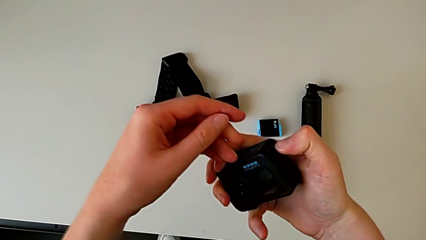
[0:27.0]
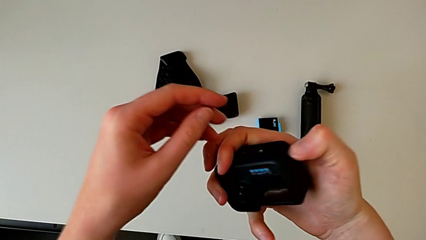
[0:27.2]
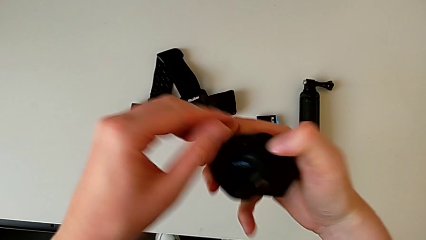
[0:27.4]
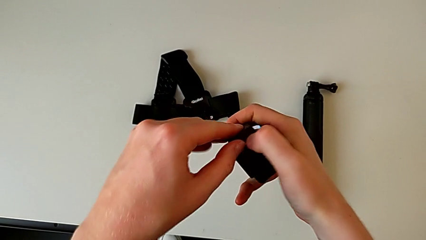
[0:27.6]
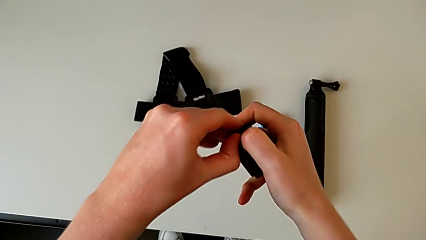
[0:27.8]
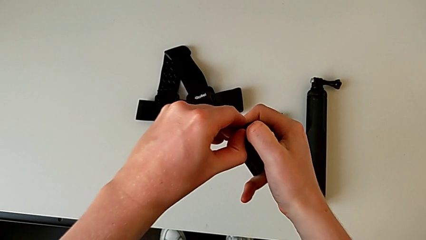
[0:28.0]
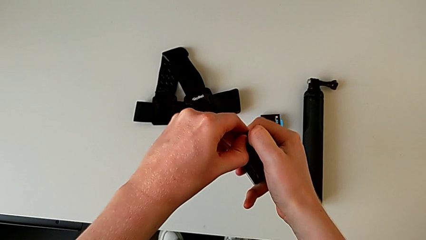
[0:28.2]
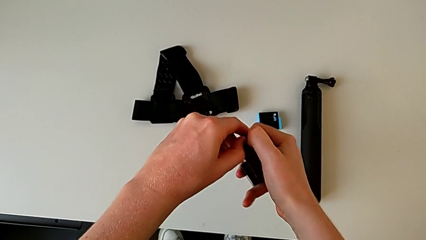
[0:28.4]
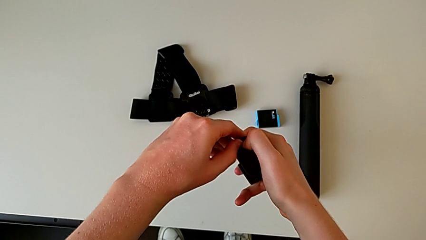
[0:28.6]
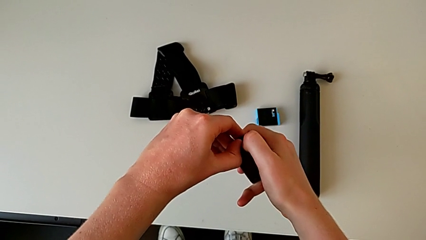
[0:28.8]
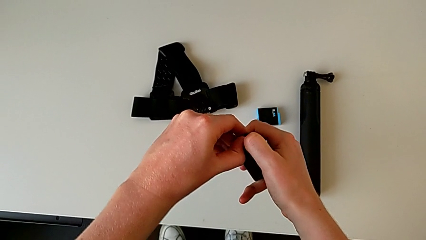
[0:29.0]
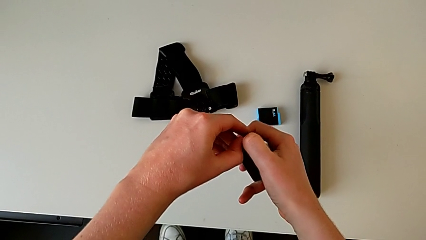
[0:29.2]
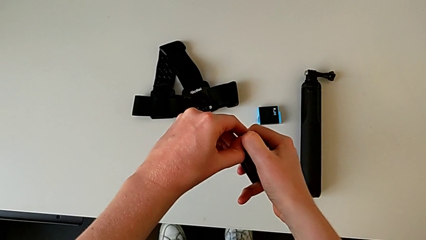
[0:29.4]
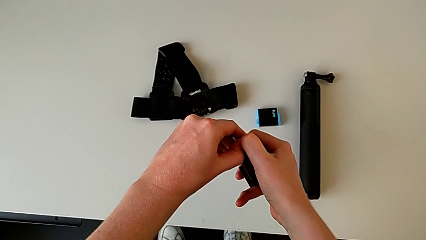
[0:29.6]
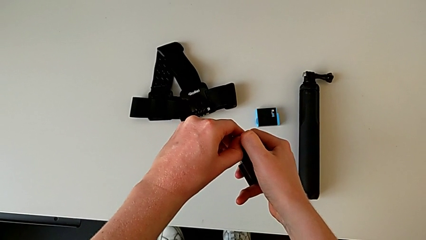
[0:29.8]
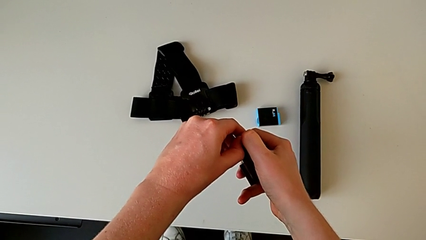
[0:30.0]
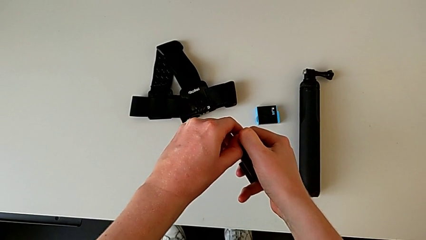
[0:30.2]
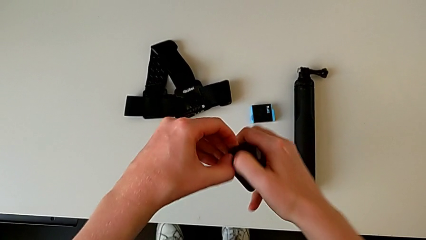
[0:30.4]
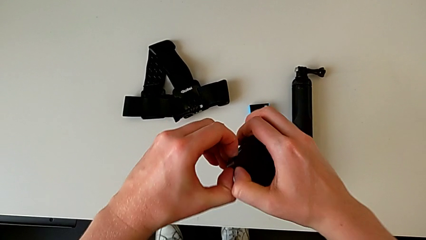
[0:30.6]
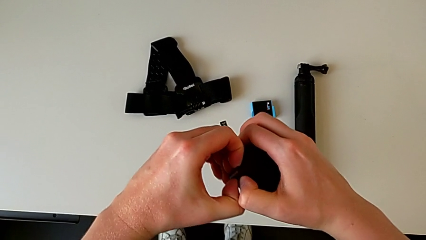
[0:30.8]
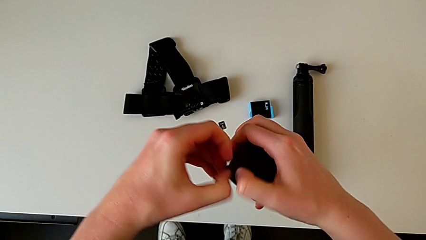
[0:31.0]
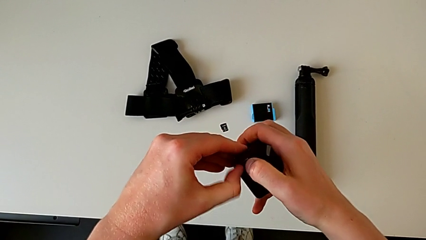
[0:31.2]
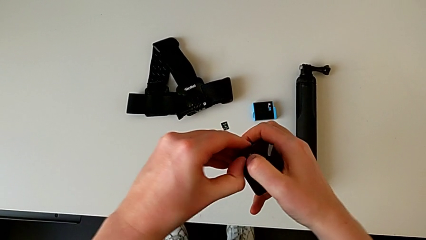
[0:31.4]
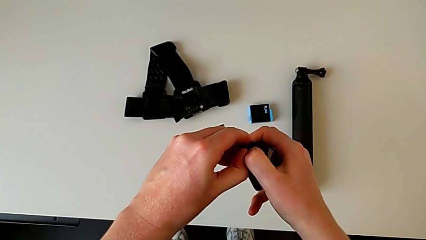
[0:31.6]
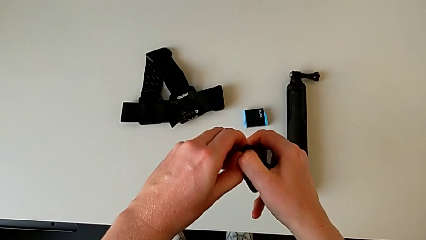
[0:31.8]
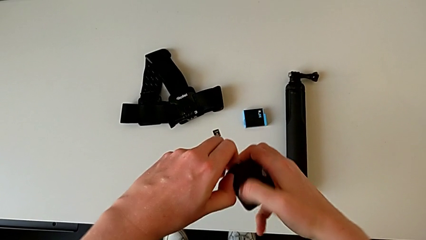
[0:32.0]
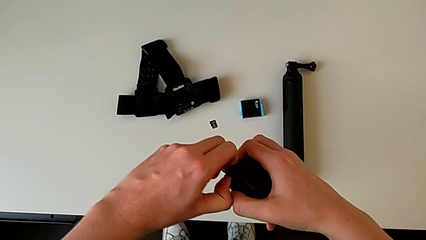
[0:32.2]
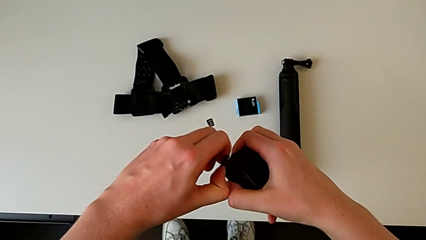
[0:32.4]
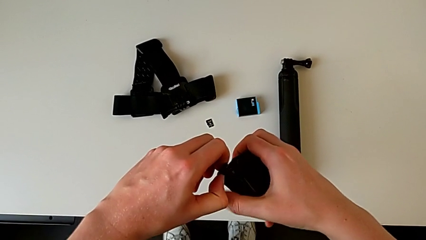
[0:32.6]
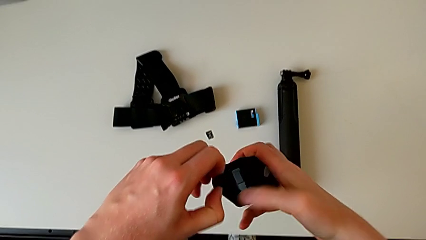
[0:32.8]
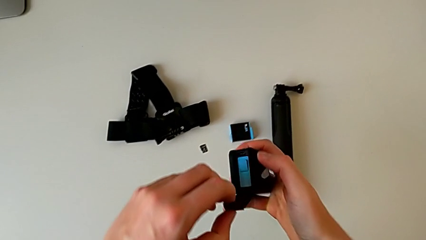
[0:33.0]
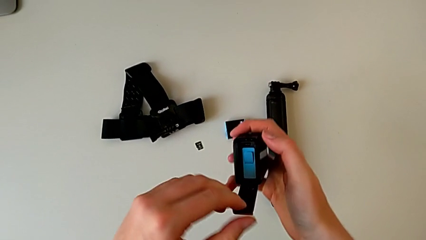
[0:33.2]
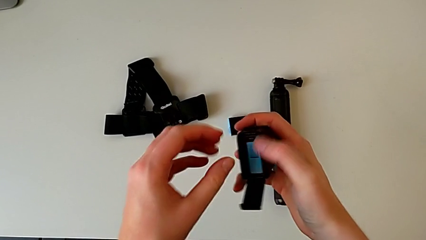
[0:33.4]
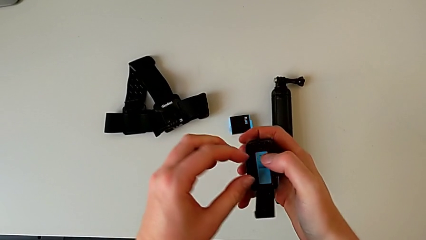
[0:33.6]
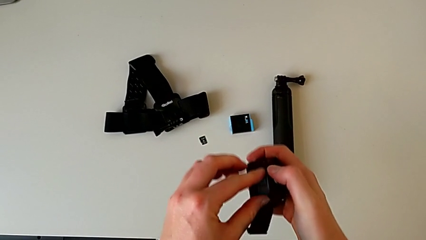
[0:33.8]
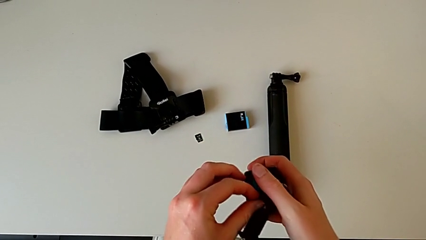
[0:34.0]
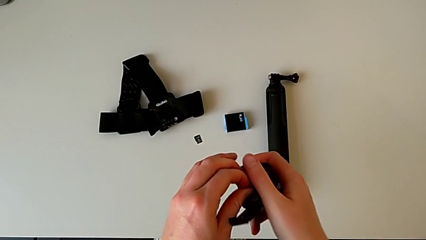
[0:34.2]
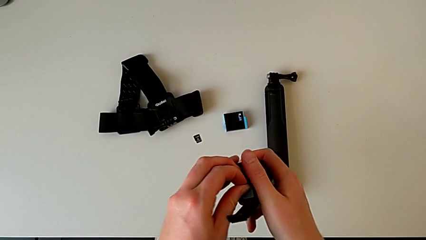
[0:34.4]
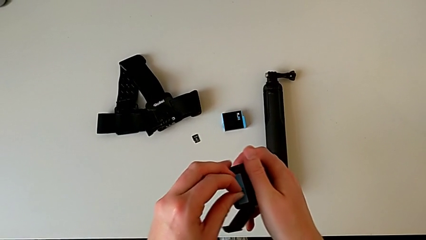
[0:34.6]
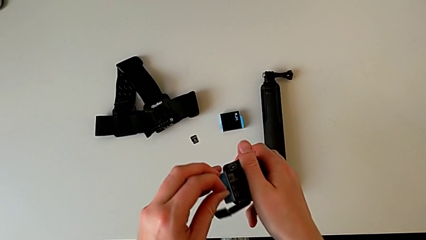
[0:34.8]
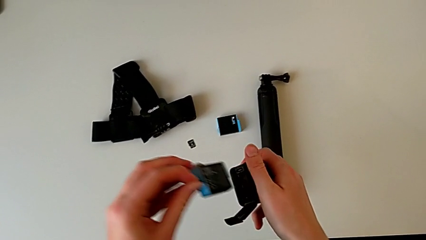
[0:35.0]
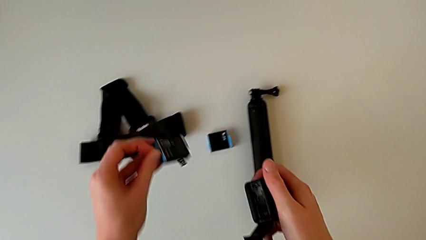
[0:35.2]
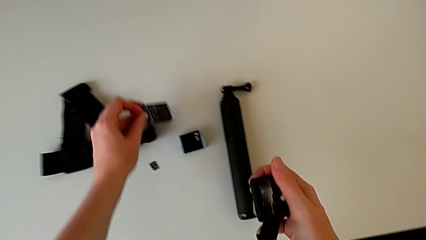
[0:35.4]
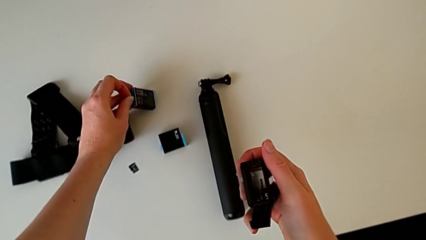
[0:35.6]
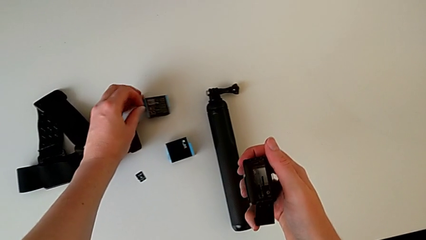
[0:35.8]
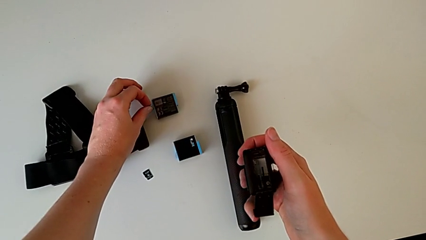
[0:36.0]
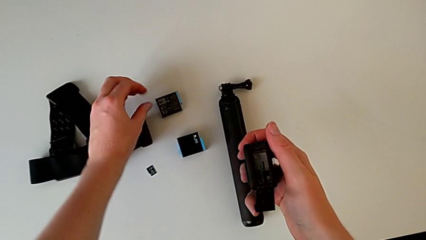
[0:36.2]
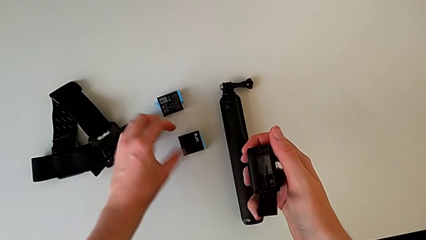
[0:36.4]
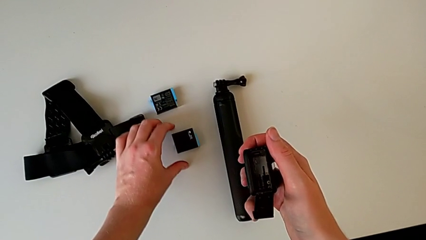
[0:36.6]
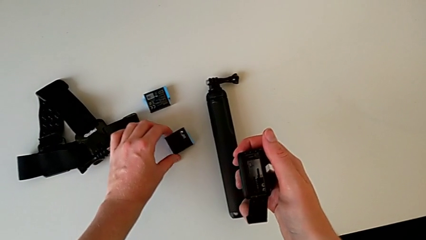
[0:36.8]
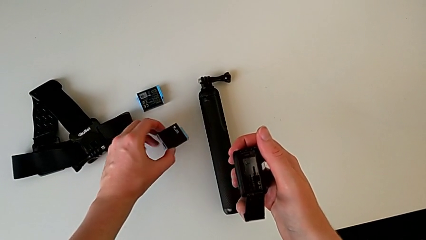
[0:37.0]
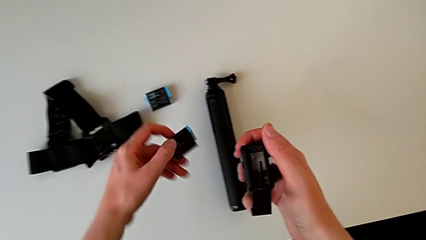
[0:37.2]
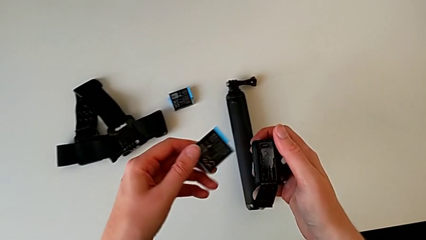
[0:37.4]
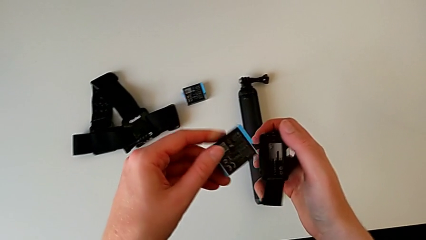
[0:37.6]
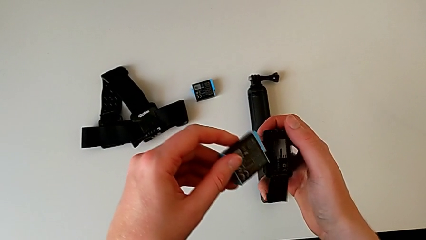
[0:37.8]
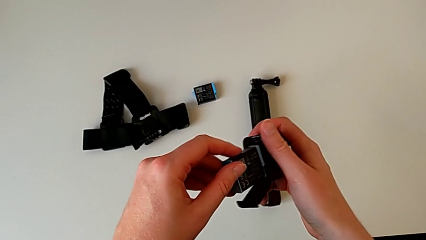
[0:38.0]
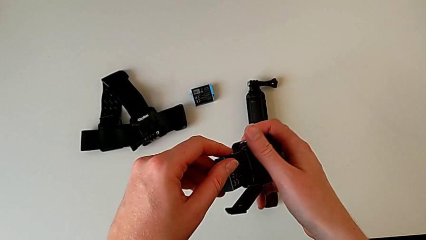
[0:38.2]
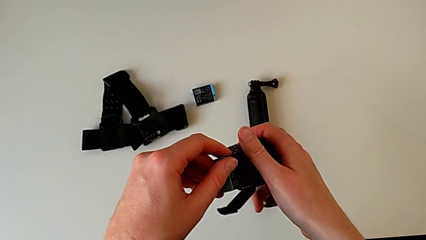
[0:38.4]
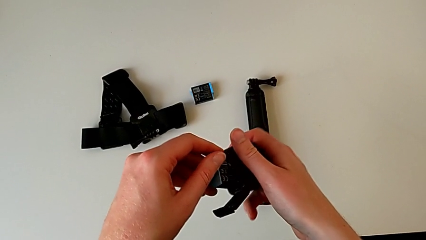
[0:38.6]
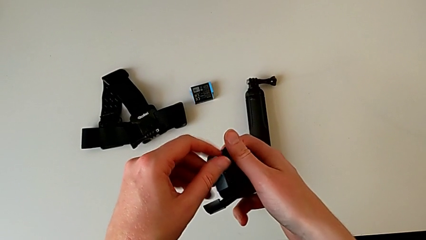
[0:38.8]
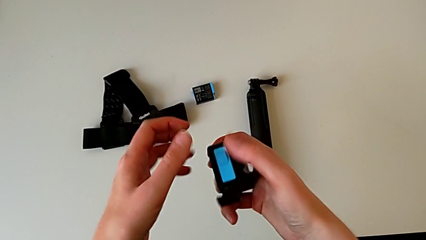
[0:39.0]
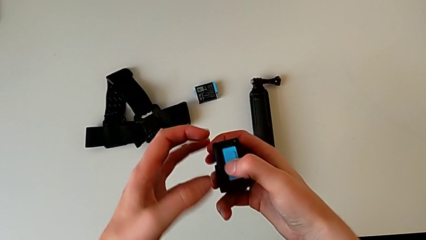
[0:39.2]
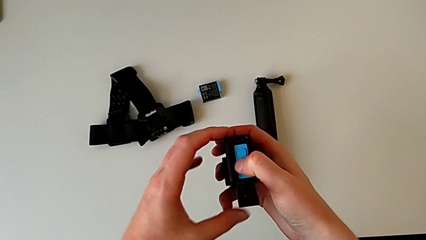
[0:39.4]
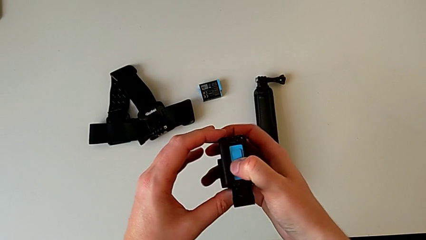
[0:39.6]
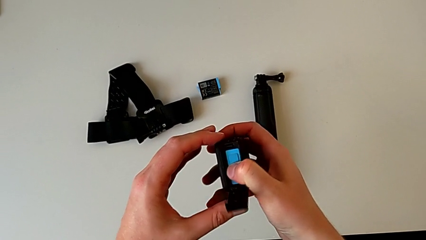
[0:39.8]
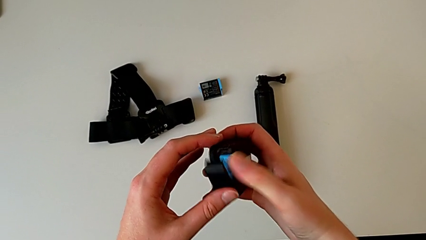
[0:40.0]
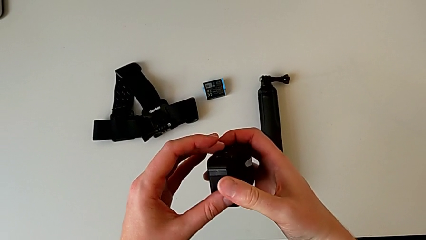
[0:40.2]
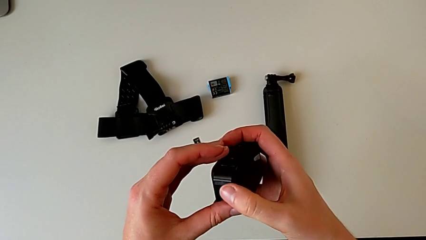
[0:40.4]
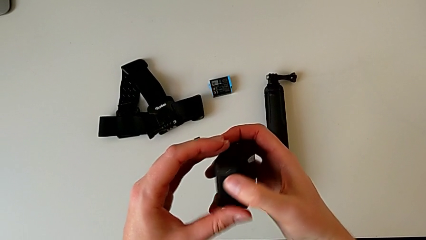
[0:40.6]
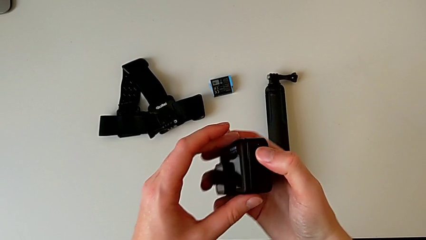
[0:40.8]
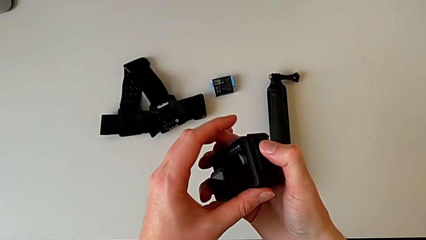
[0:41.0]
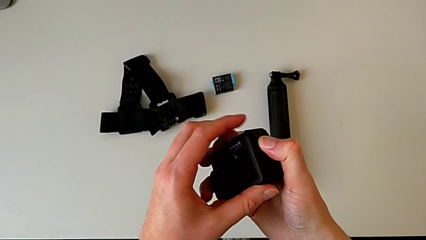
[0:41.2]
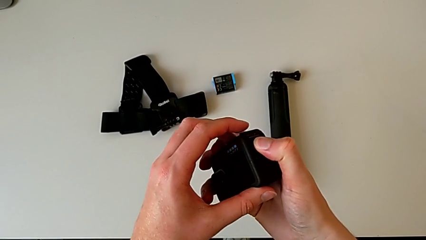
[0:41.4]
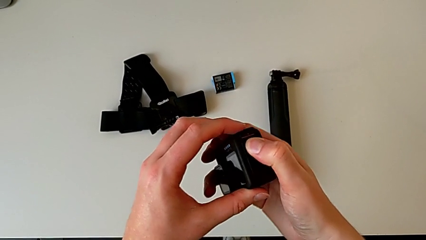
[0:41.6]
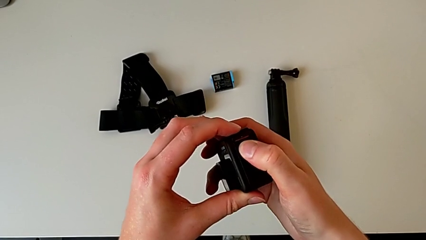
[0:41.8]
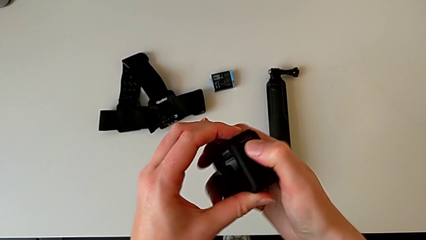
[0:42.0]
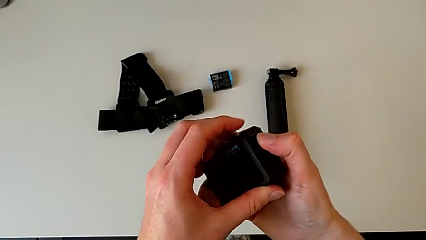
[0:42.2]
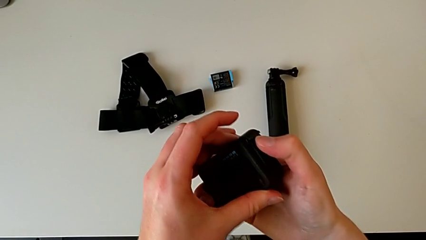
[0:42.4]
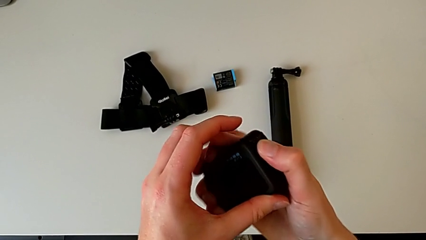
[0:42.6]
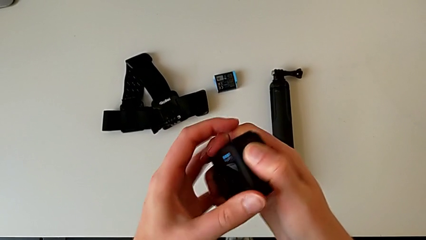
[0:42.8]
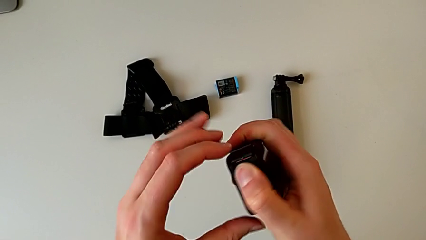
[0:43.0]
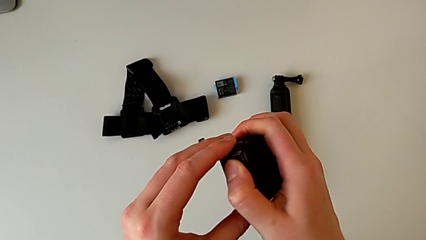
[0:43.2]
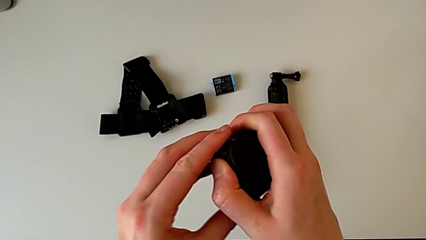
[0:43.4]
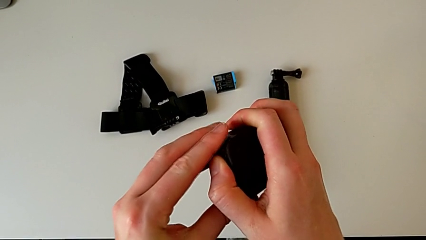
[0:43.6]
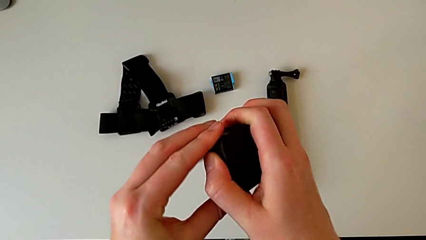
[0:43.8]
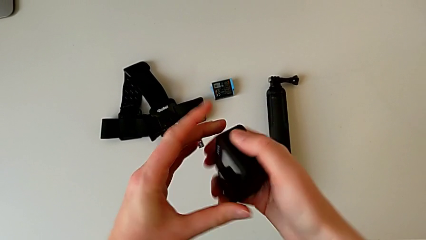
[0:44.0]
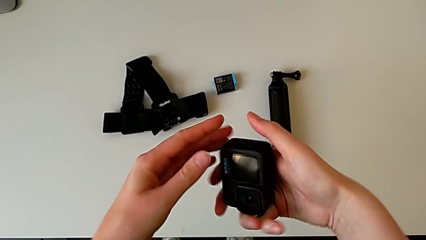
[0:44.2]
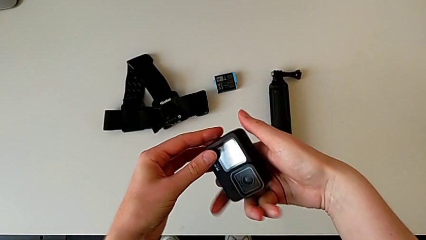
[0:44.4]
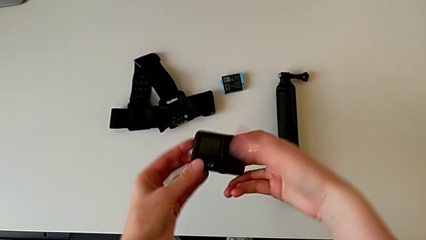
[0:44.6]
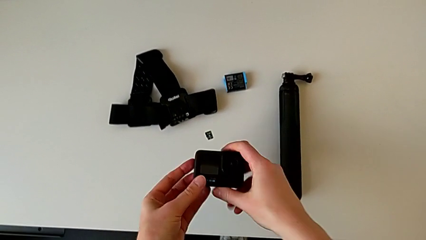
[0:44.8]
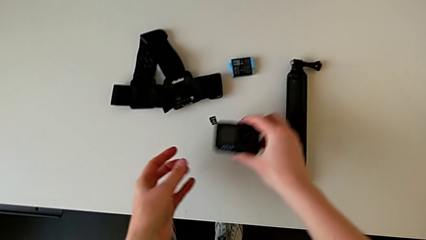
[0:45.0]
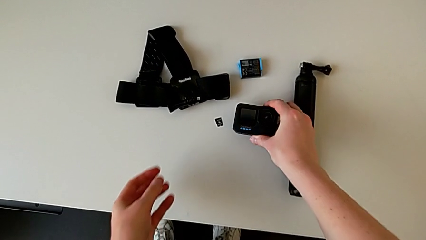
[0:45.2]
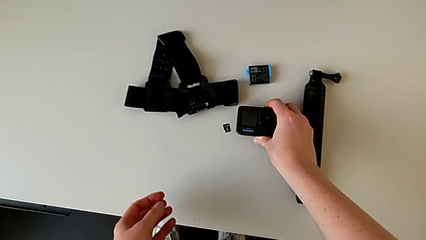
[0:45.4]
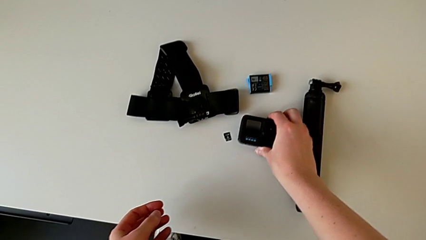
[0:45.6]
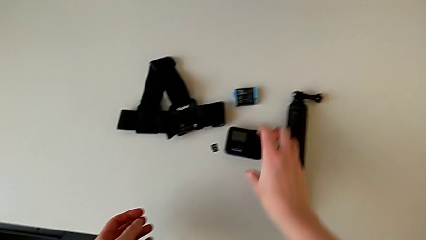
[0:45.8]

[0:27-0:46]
The camera wearer is changing the battery of the GoPro. They keep opening the battery door, withdraw the battery, place it, grab the new battery, lift it, insert the battery and close the battery door.
